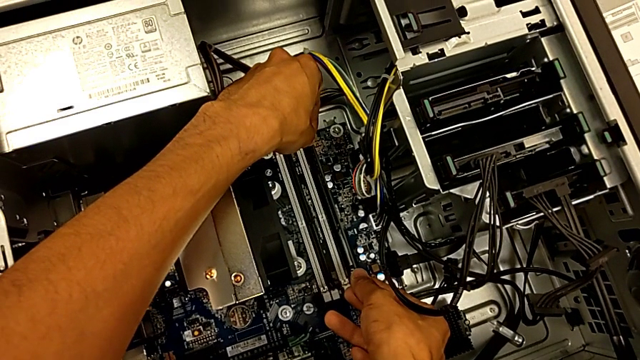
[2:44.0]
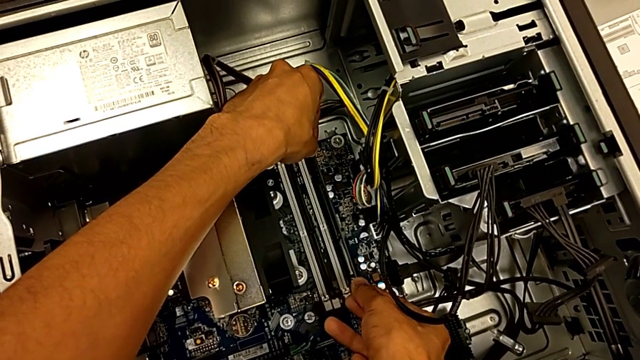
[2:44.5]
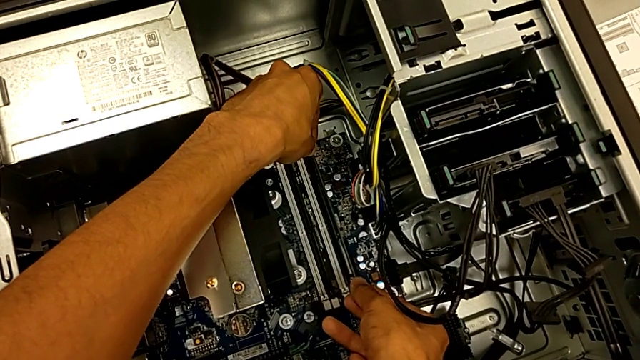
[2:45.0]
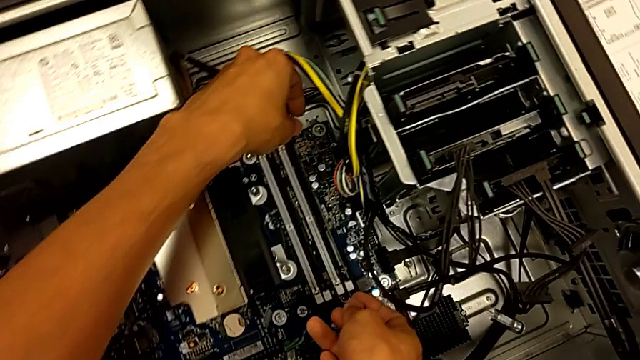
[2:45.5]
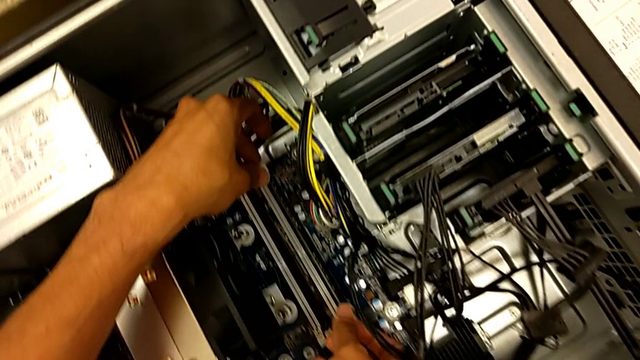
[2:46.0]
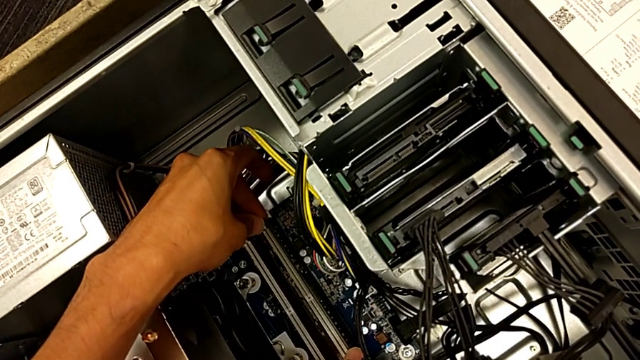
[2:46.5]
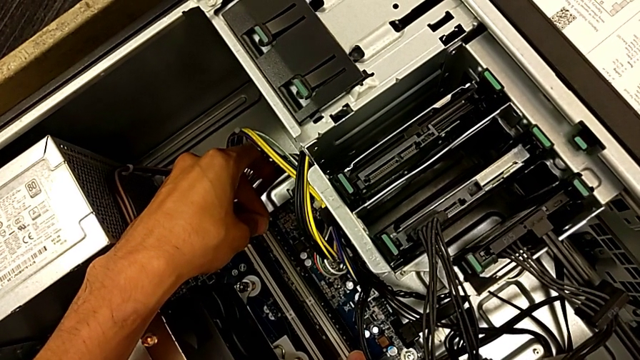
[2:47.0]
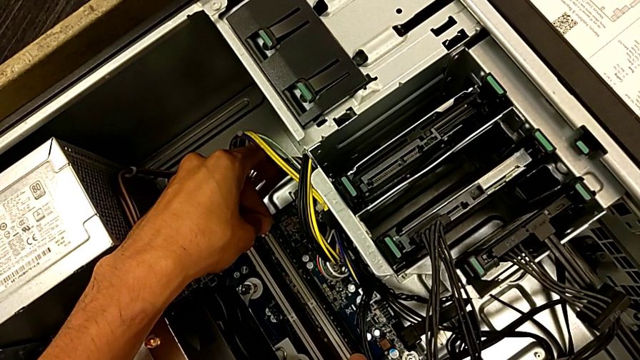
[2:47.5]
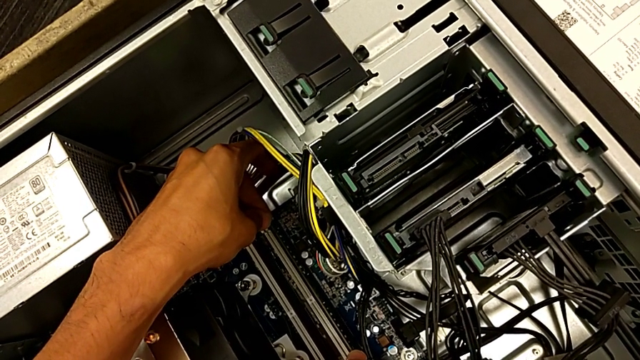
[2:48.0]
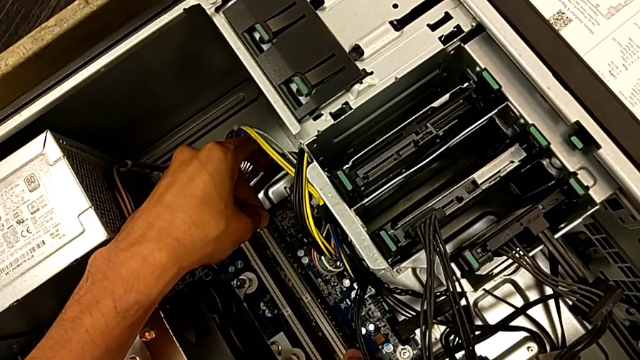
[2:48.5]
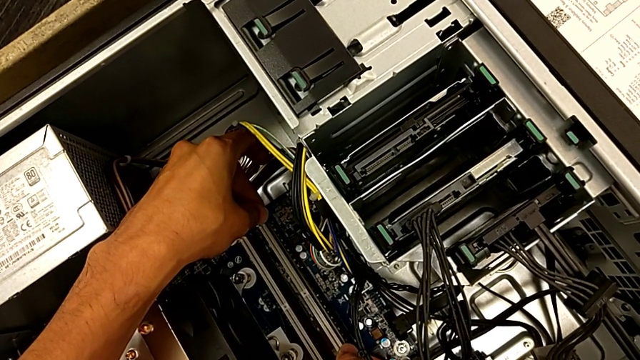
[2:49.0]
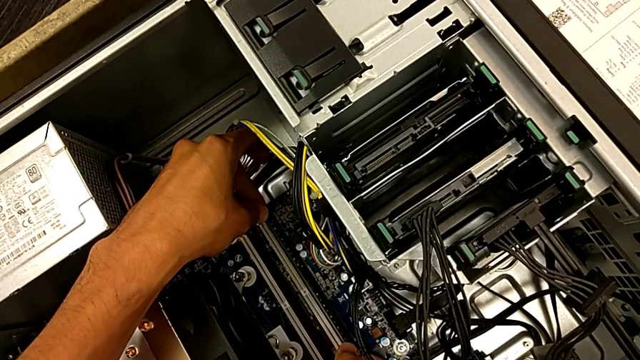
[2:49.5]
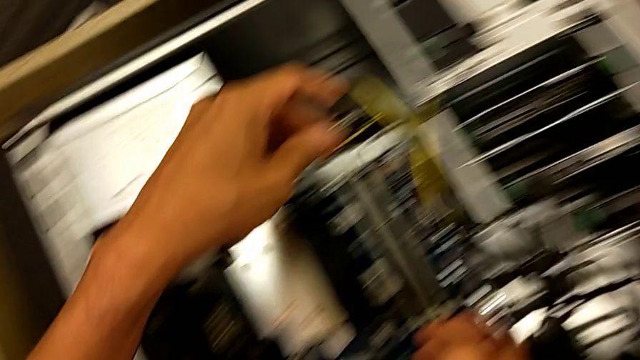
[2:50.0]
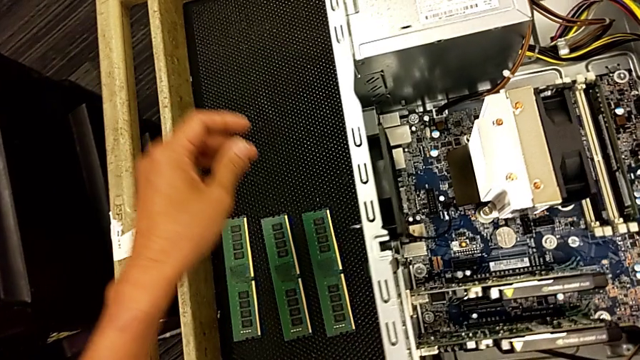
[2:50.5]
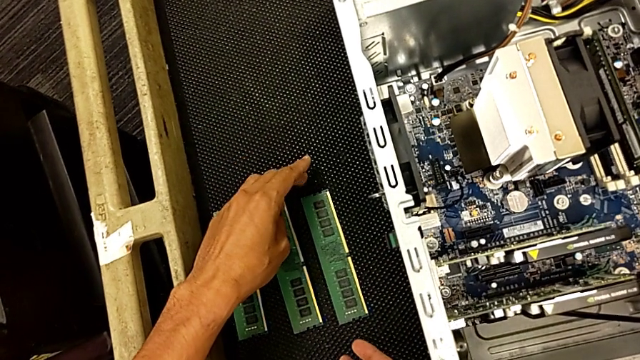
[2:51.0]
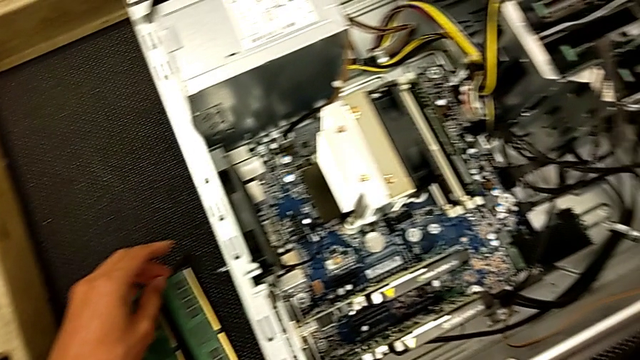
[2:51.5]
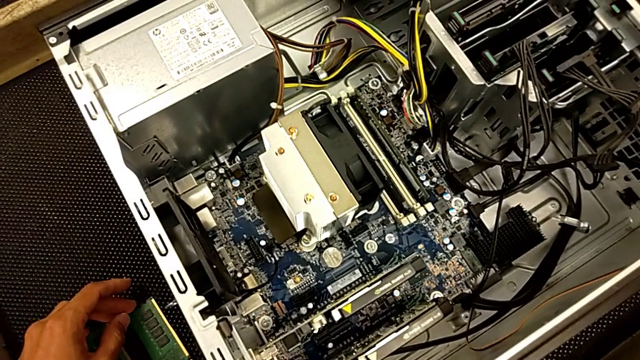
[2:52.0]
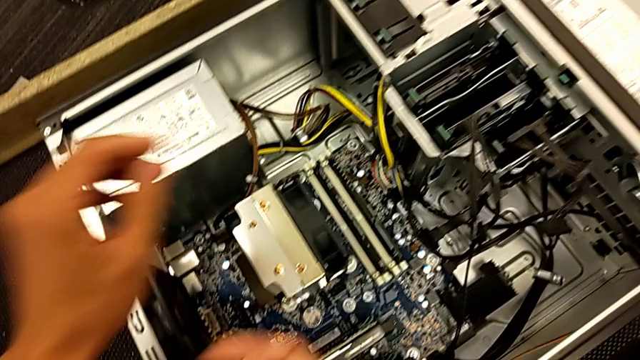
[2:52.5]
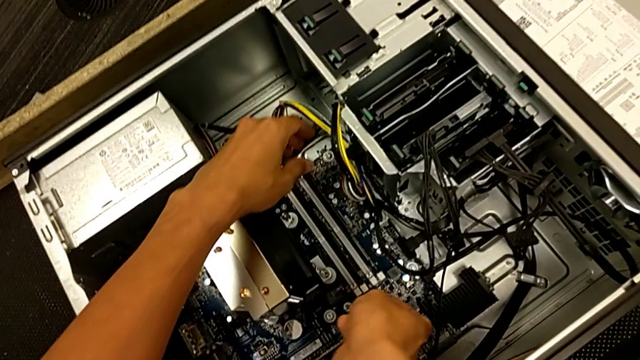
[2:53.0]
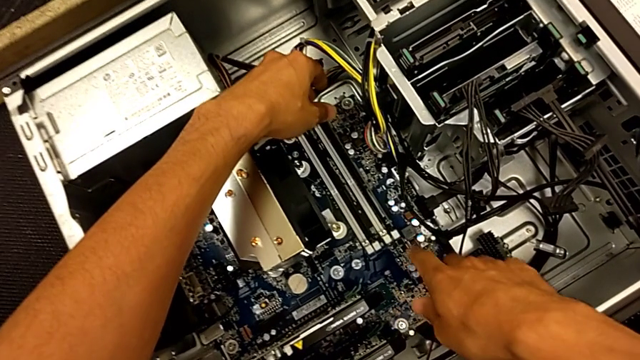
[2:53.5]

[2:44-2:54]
The camera wearer is assembling the RAM back. They align the fourth RAM, assemble it and grab the third RAM.

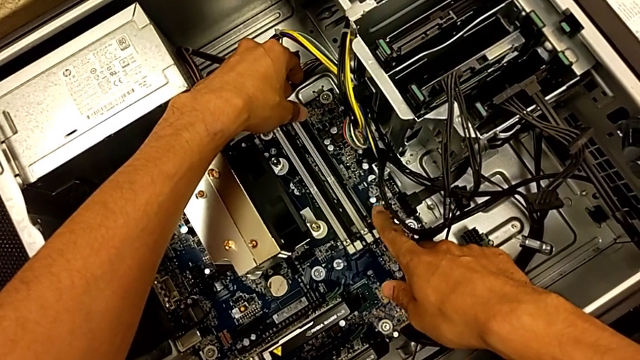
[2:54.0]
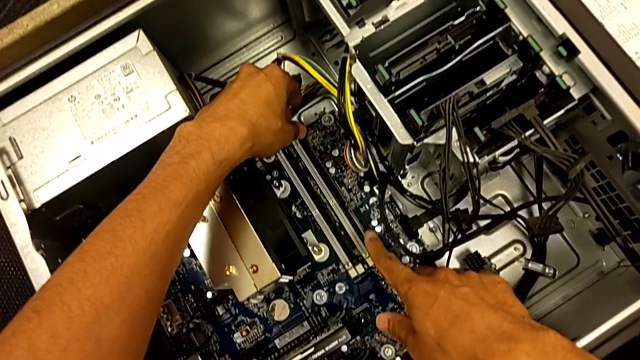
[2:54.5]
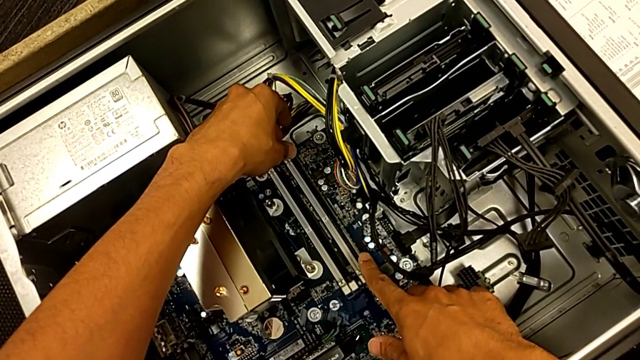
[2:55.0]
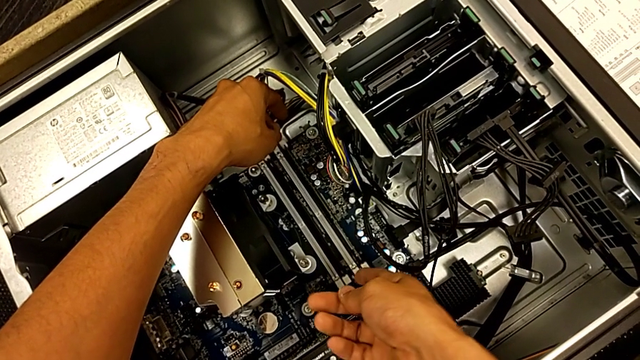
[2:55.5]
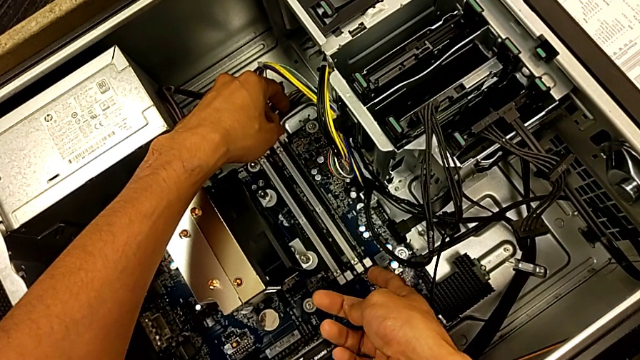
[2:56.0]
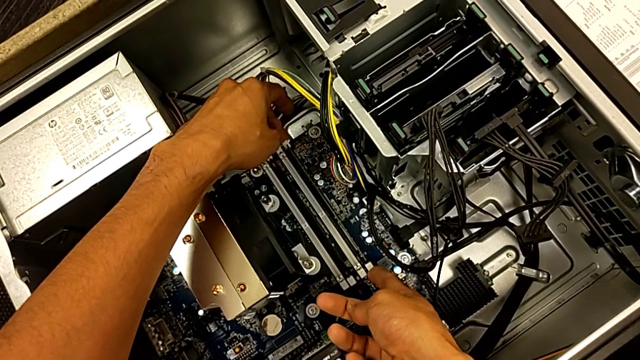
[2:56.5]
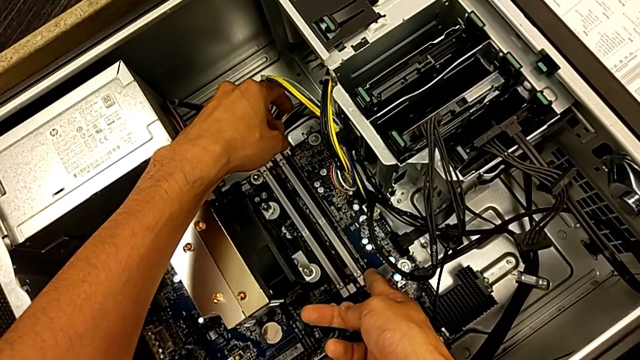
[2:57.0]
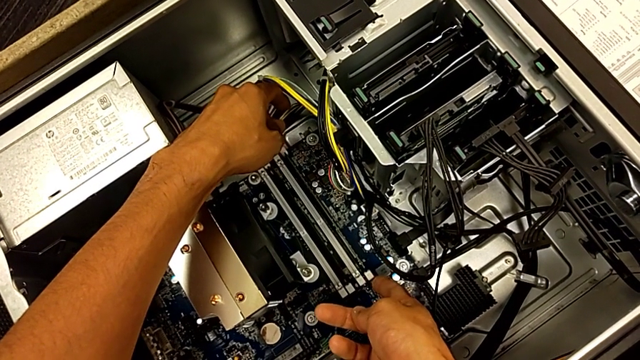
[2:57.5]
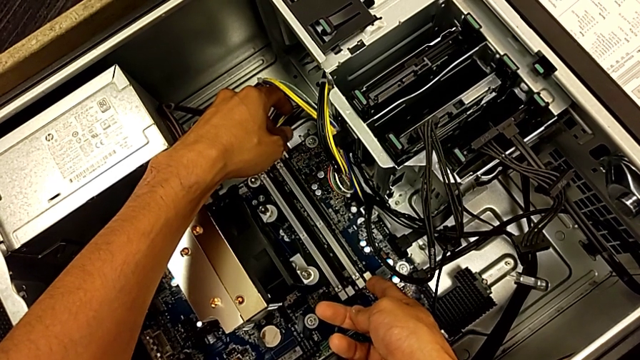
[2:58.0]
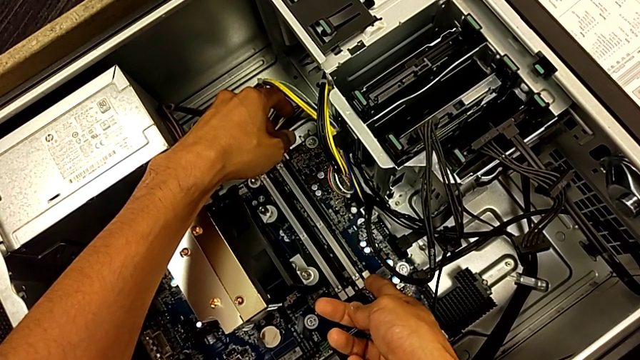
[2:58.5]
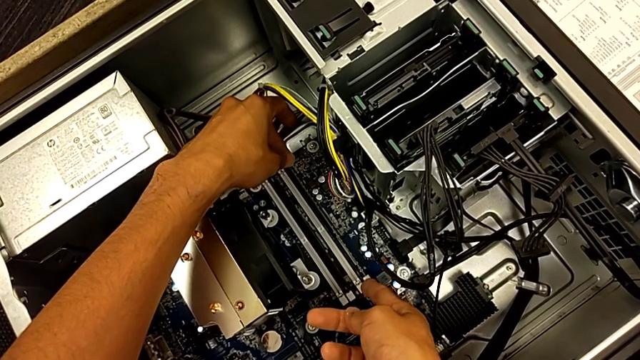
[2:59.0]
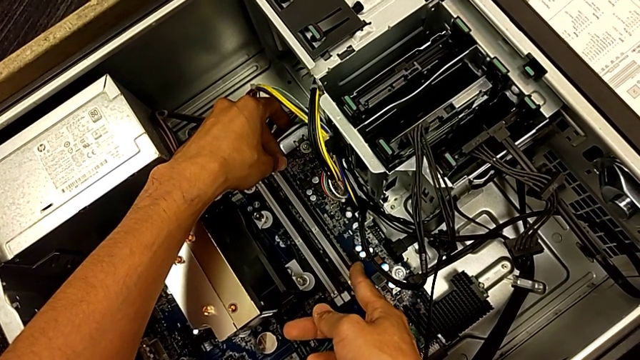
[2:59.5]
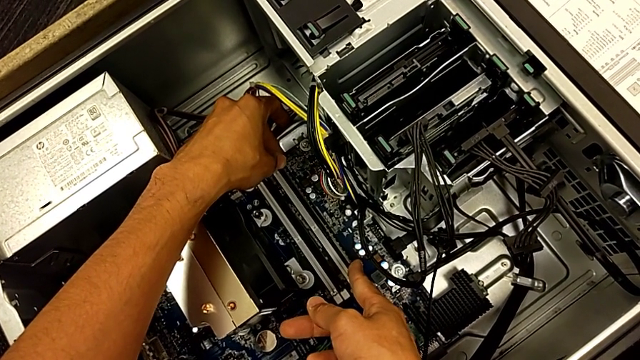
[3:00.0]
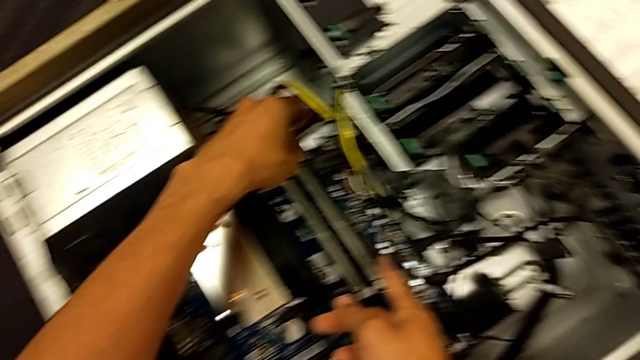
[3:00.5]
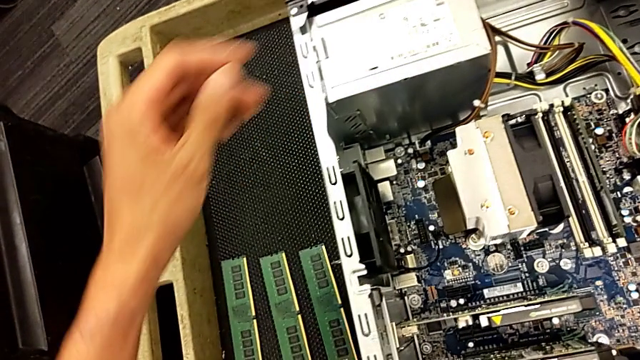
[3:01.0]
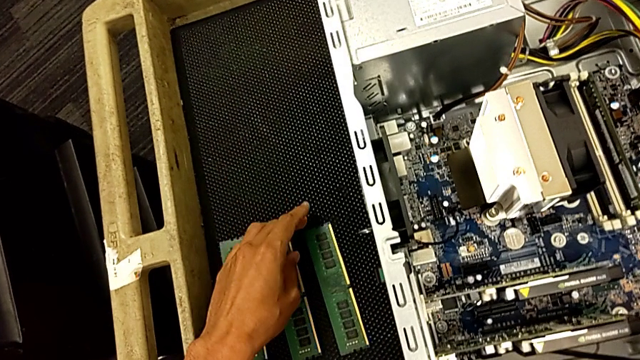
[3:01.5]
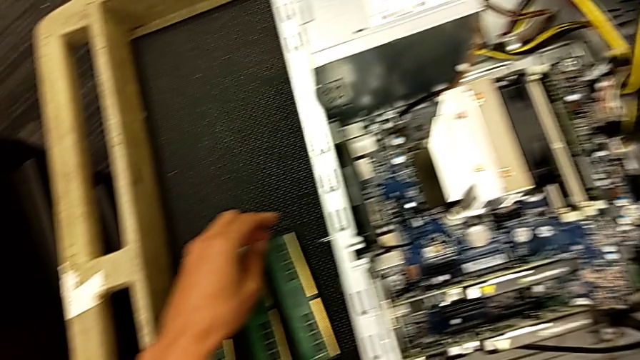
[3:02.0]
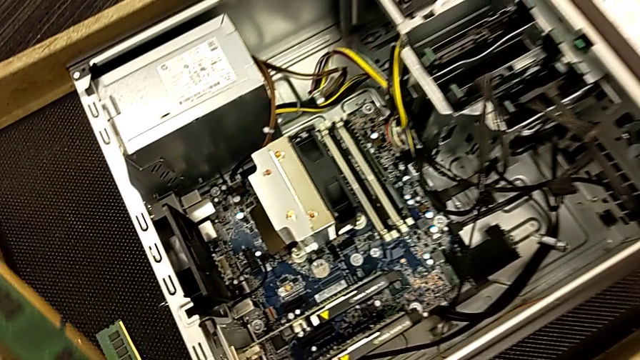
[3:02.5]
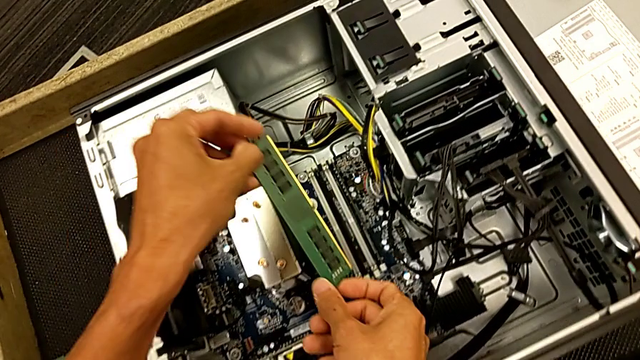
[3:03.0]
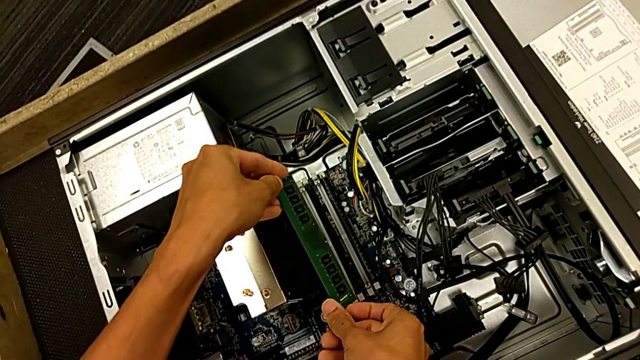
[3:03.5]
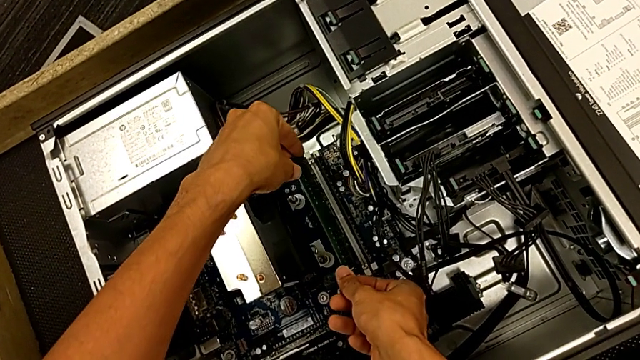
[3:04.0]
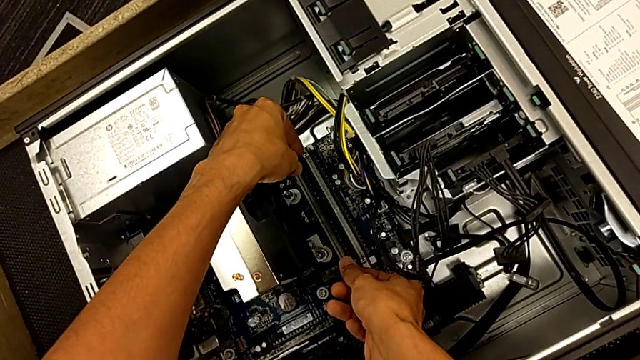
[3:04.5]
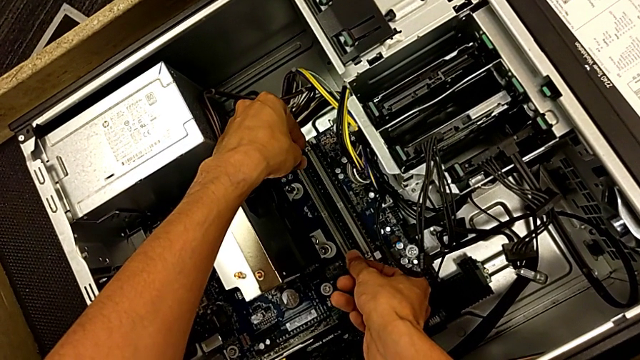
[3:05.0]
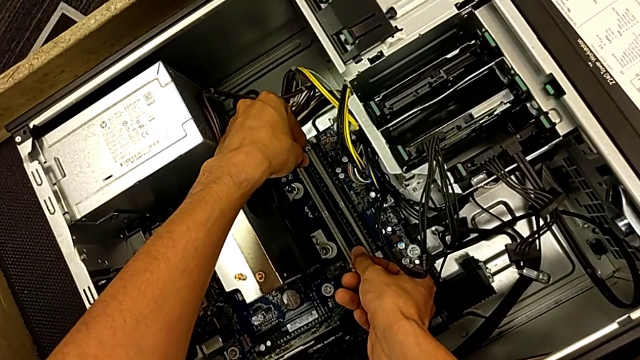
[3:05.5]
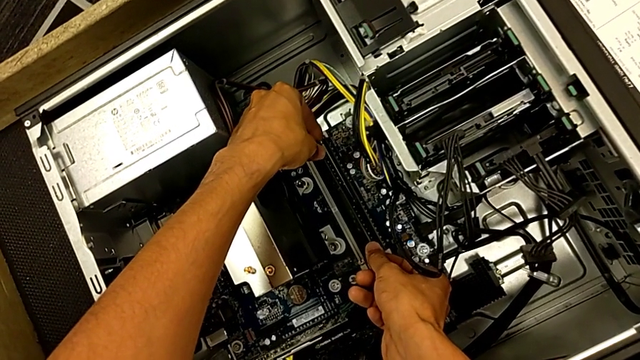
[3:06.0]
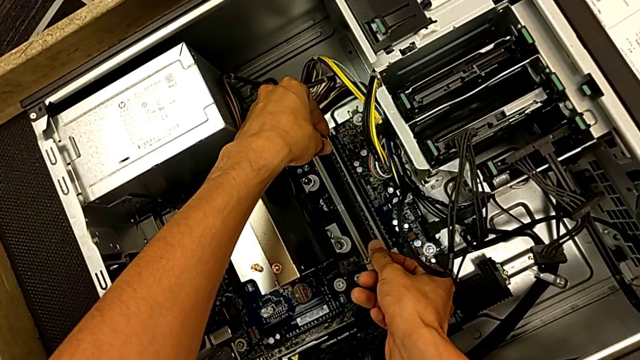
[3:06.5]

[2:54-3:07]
The camera wearer is assembling the RAM back. They inspect the fourth RAM, grab the fourth RAM tab, lock it, grab the third RAM tab and lift the third RAM.
